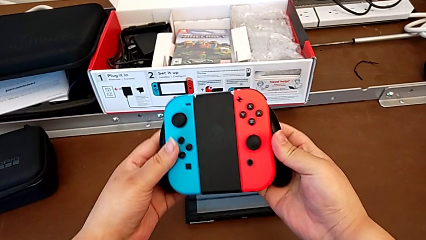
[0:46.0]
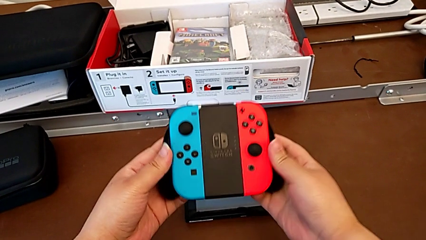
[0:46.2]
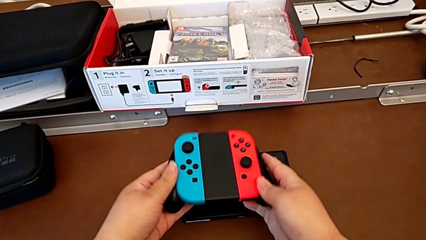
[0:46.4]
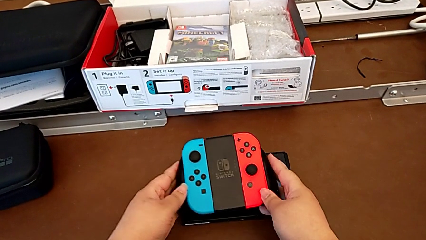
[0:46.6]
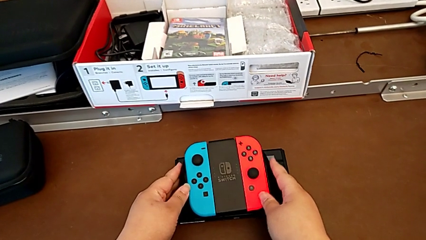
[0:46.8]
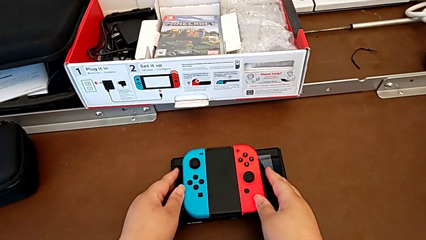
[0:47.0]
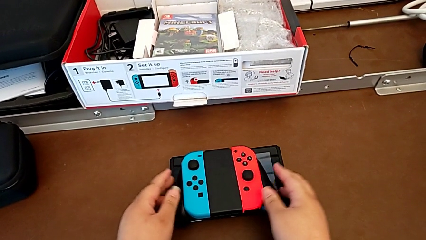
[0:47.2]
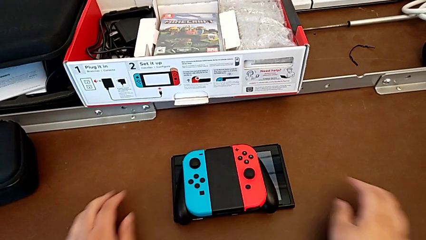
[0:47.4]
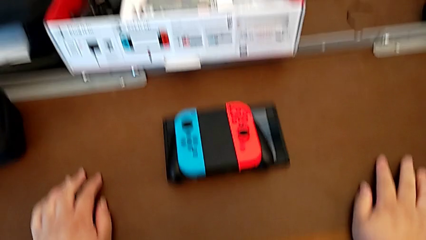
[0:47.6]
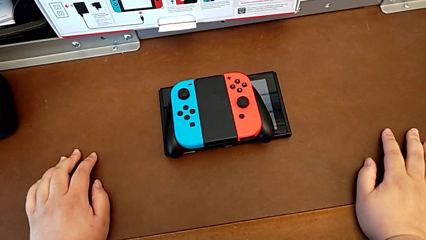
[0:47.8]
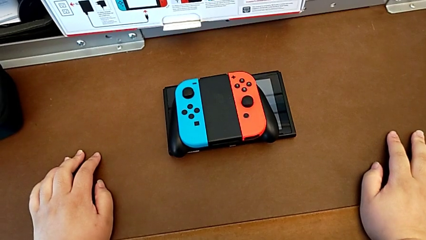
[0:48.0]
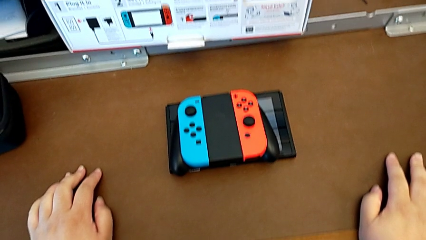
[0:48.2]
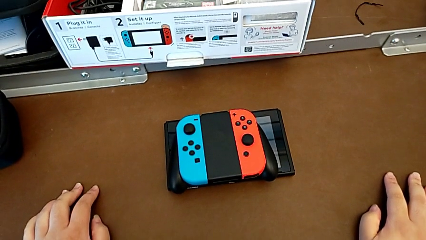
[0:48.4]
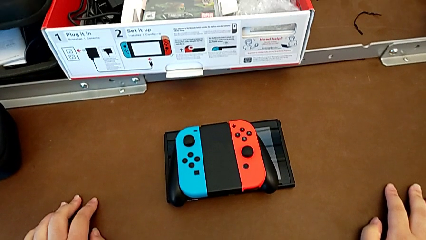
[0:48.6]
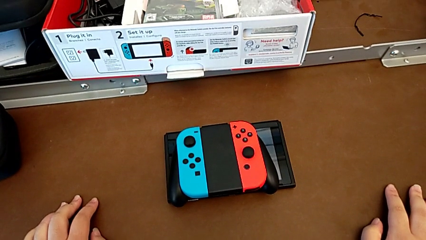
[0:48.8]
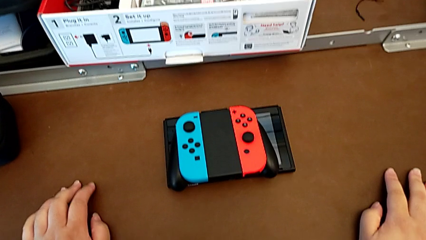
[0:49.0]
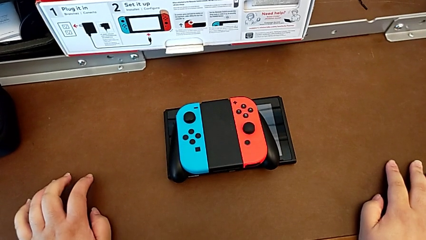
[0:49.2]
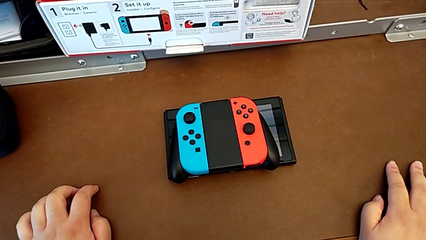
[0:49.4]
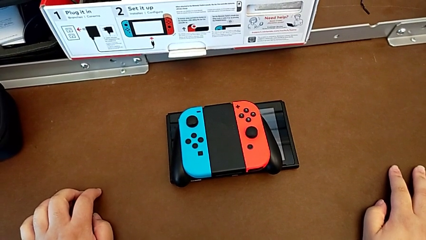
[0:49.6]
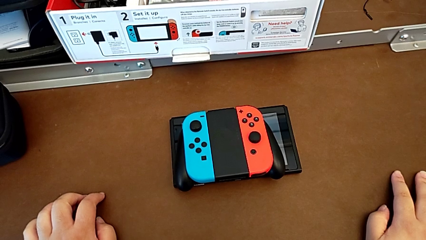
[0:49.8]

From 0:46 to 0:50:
The camera wearer is attaching the joy-con controller to the comfort grip. They begin to place the comfort grip.

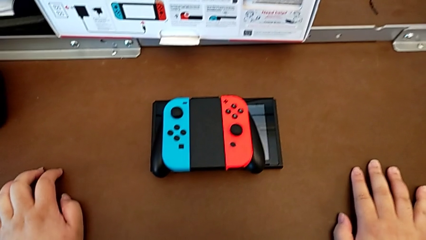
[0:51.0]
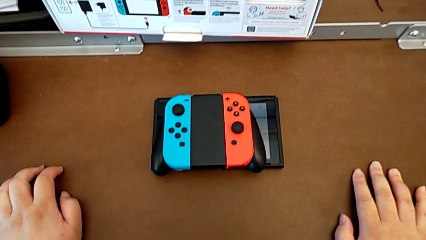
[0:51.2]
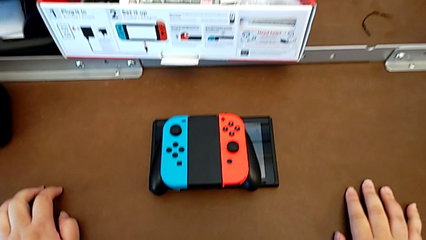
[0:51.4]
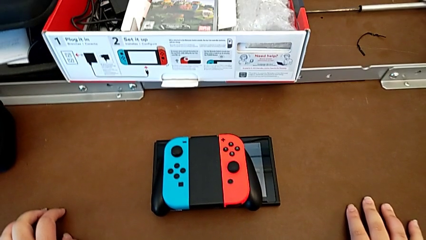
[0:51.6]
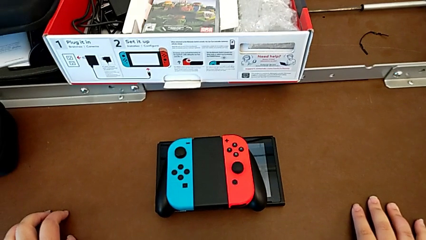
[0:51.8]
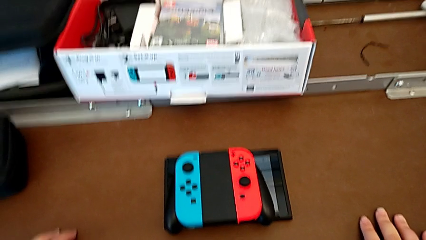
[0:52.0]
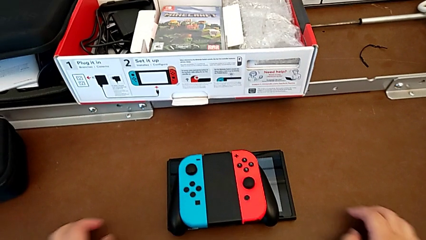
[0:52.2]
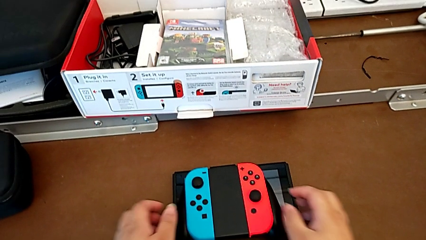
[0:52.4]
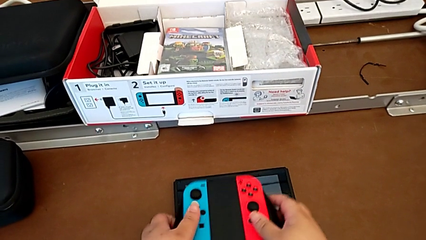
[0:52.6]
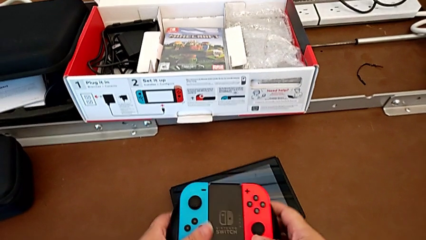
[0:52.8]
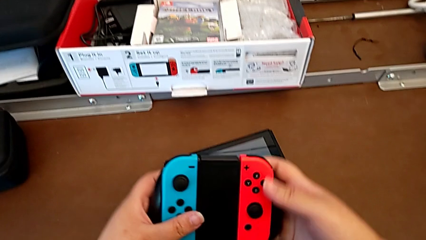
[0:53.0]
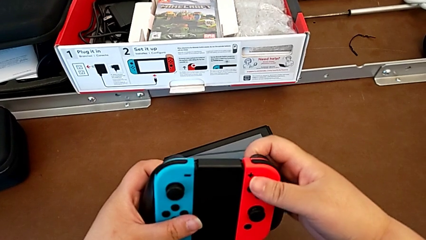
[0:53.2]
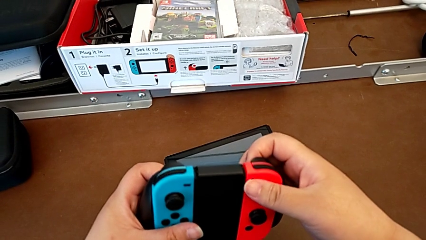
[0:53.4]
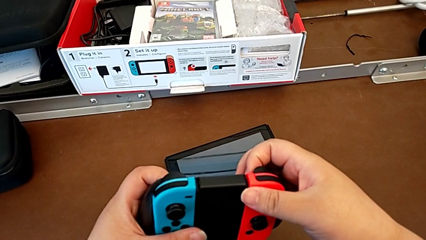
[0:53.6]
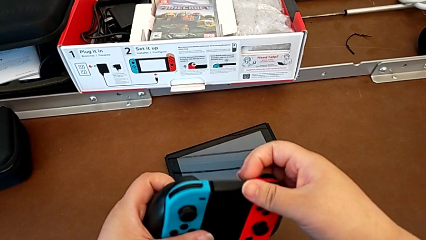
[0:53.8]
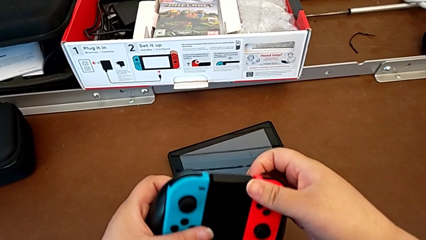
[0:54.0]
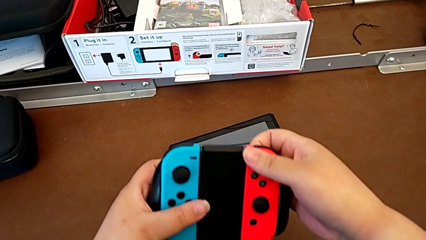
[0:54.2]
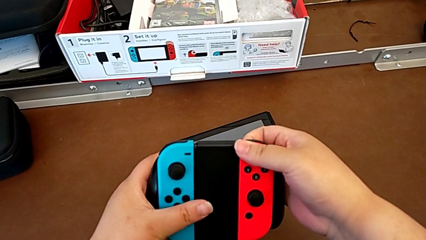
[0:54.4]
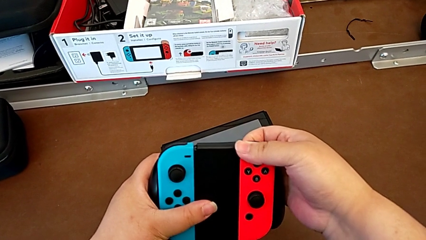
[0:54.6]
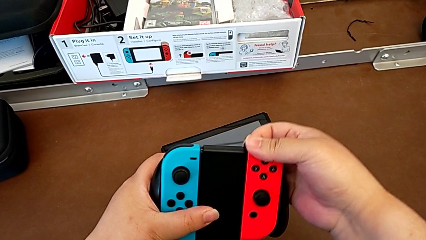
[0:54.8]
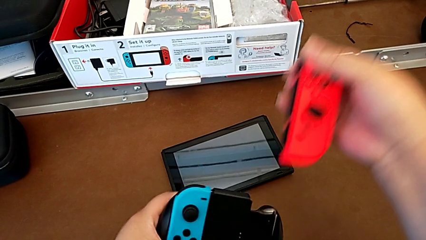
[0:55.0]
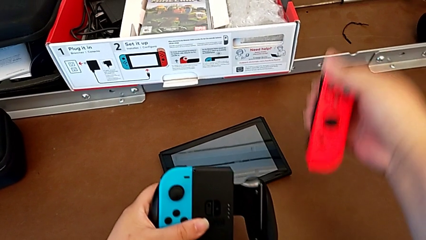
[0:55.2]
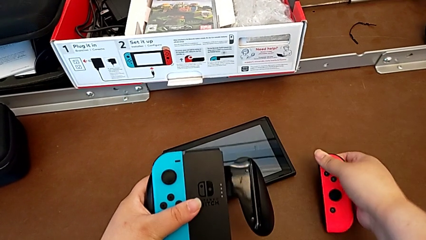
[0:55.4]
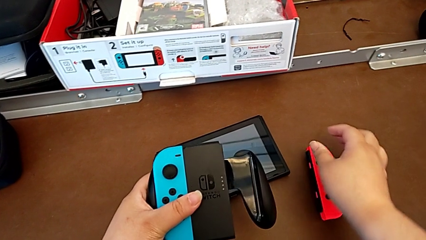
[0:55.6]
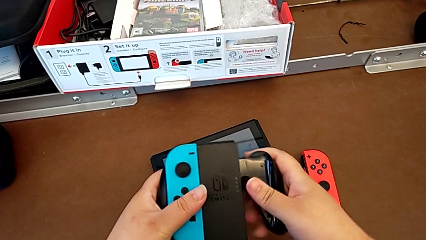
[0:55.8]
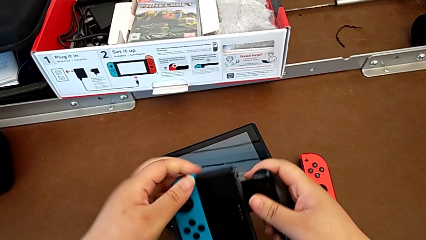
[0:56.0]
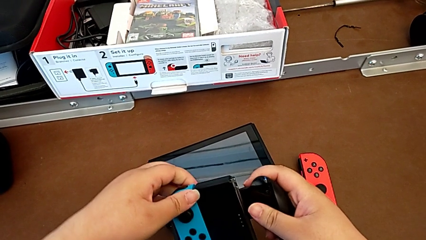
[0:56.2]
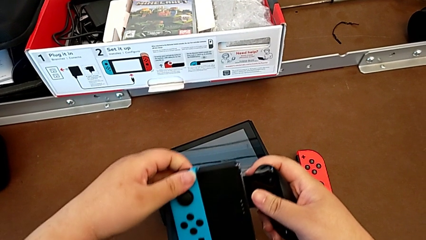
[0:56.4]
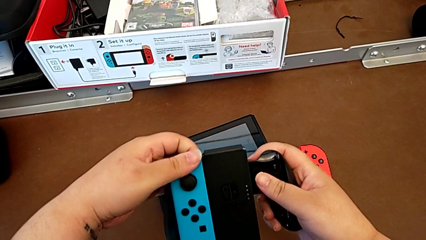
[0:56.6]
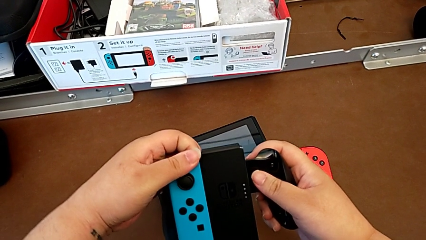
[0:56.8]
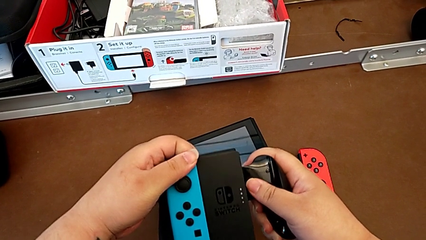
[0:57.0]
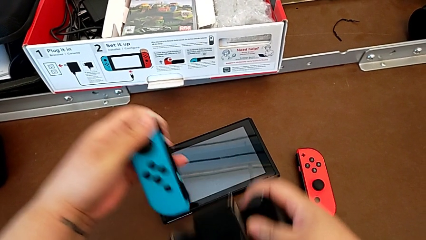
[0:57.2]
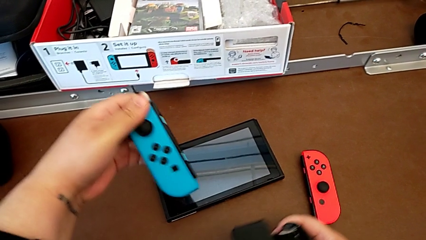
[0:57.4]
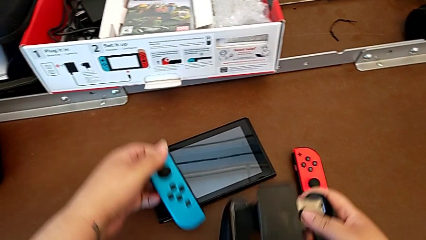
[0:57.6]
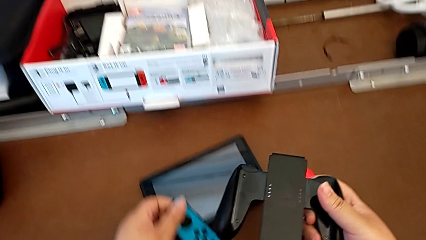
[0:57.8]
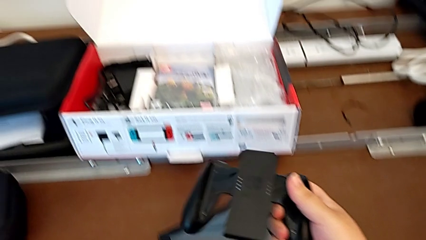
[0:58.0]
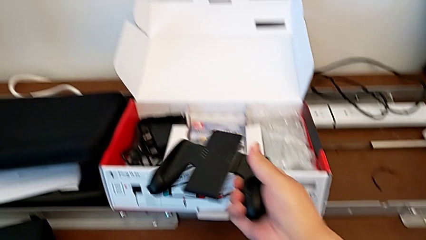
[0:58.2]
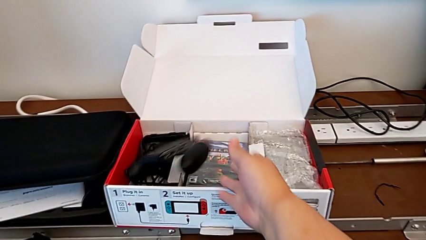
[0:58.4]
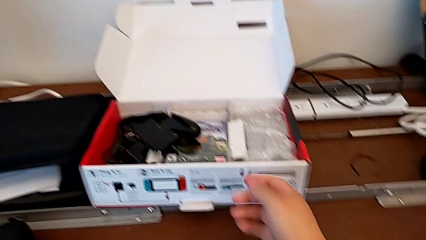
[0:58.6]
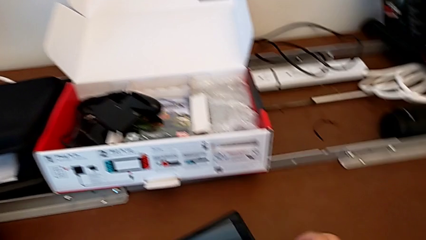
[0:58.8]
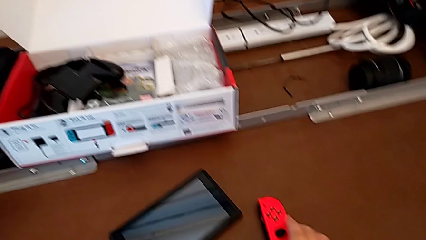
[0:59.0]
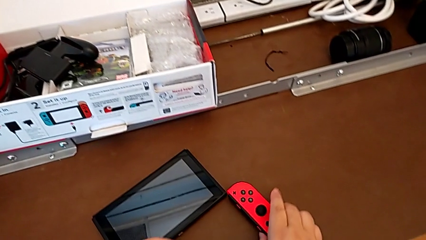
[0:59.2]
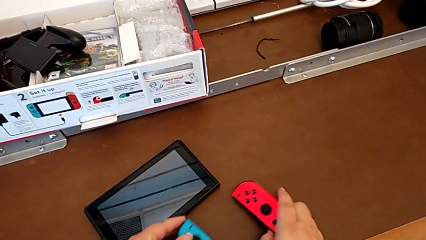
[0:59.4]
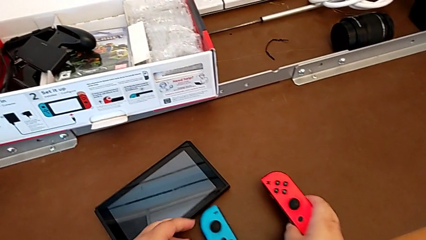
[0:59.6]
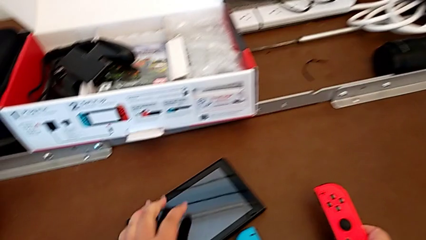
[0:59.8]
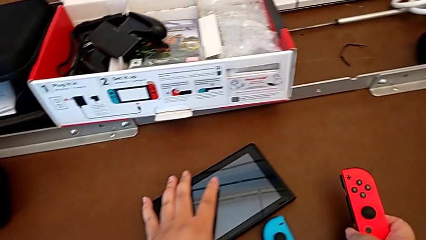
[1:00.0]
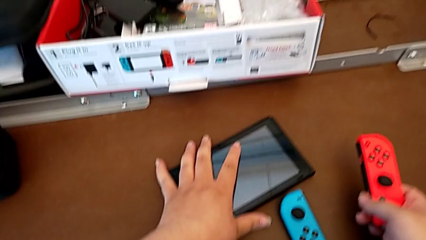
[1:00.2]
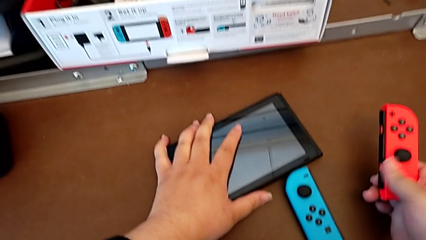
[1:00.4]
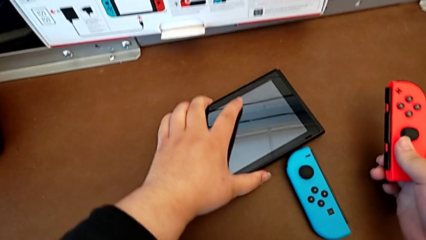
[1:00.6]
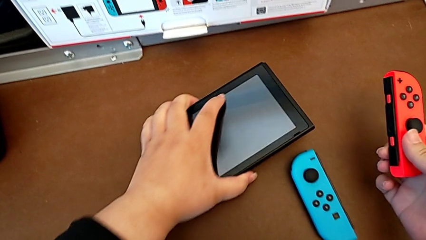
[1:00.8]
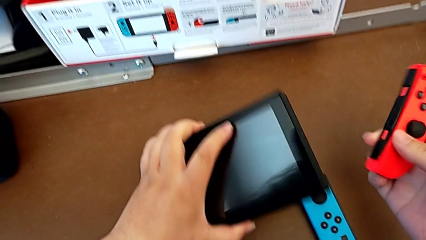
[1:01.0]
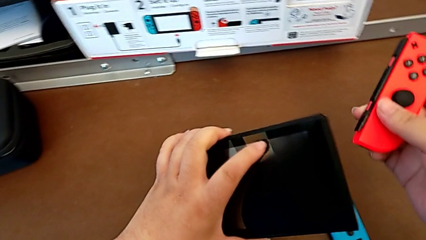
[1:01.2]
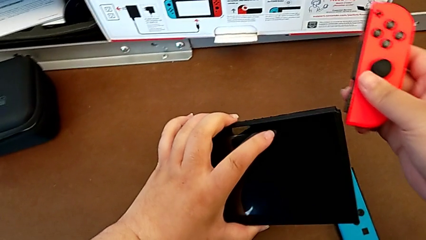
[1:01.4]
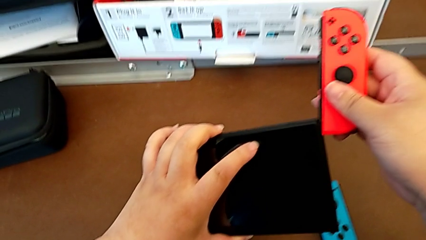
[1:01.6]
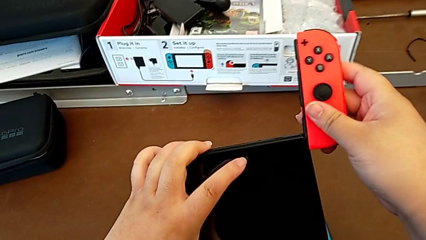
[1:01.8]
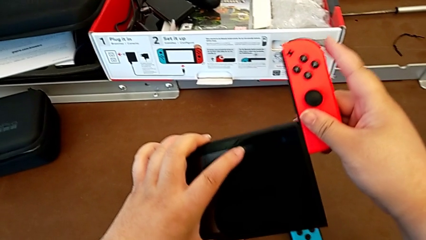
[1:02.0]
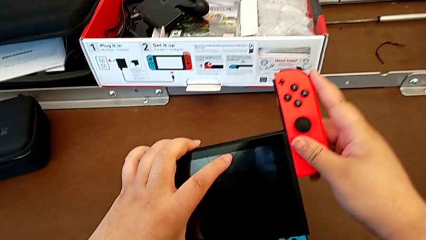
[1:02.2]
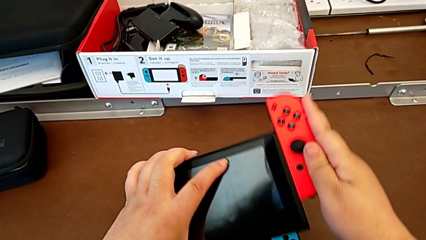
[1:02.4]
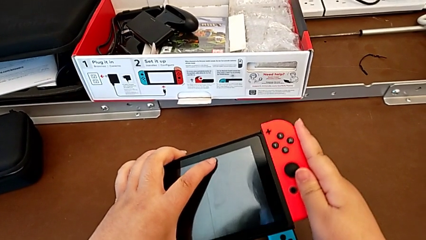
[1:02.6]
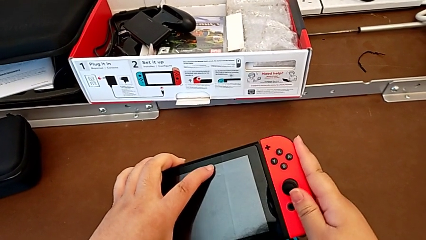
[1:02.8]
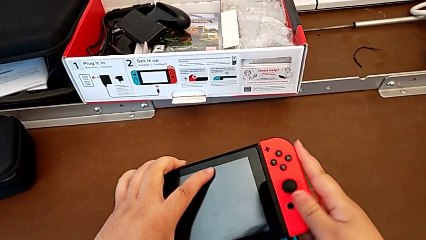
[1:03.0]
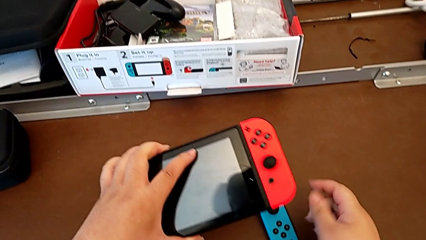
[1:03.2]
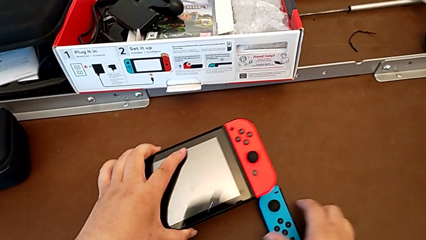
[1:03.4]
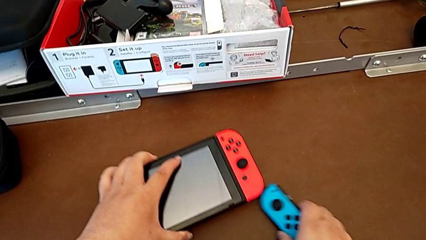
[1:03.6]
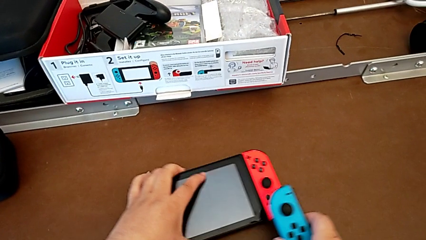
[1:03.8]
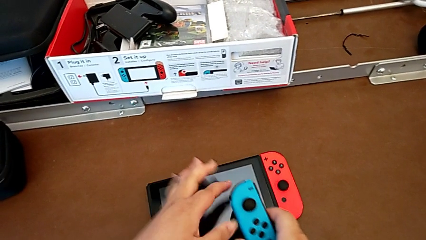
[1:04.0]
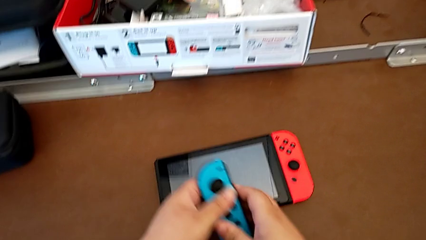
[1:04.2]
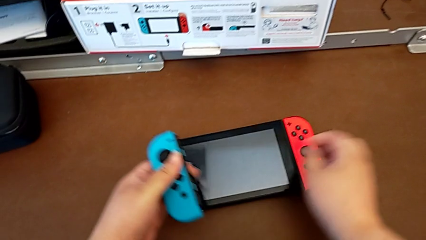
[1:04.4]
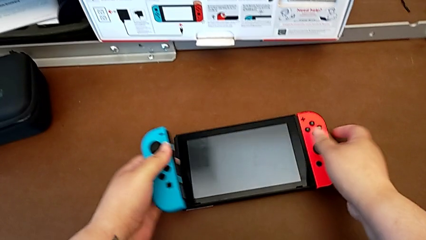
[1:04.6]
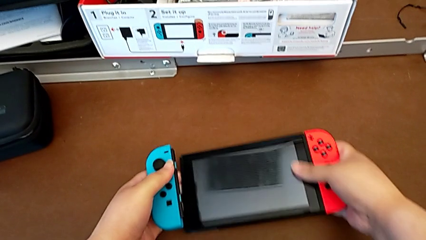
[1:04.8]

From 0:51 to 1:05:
The camera wearer is changing the joy-con controllers from the comfort grip to the Nintendo Switch. They grab the comfort grip, withdraw the Joy-Con controller, place it, withdraw the left Joy-Con controller, drop the comfort grip, grab the Joy-Con controller, insert the right Joy-Con controller and grab the left Joy-Con controller.
